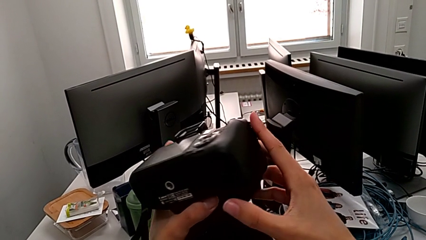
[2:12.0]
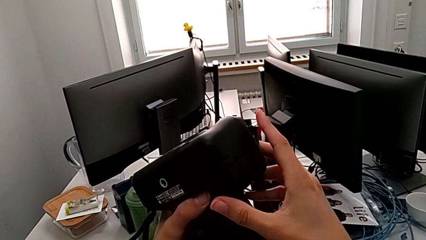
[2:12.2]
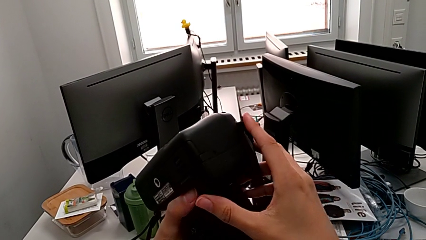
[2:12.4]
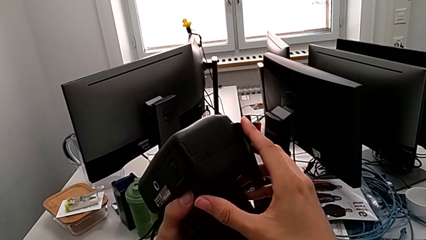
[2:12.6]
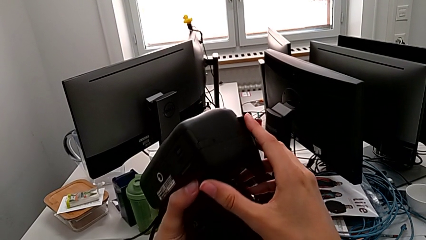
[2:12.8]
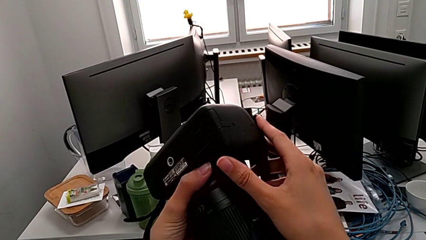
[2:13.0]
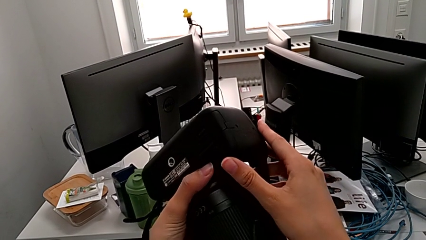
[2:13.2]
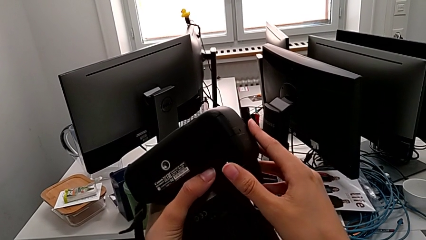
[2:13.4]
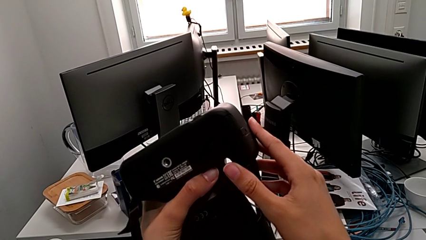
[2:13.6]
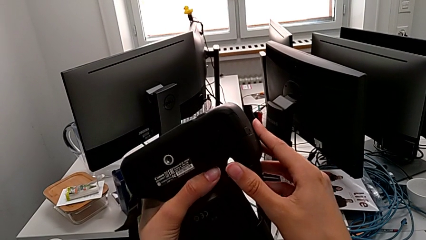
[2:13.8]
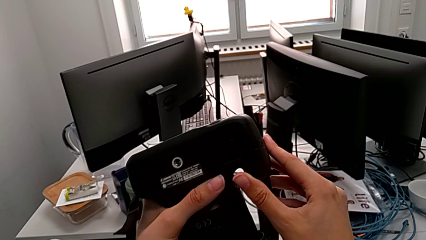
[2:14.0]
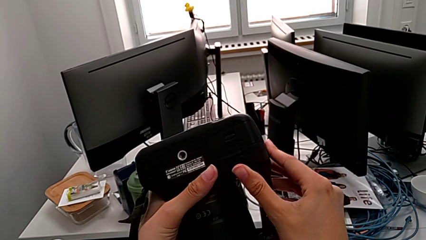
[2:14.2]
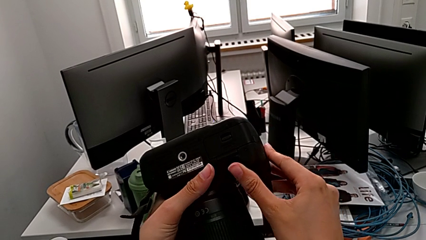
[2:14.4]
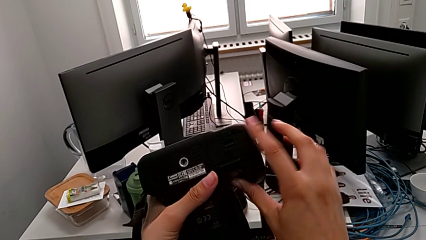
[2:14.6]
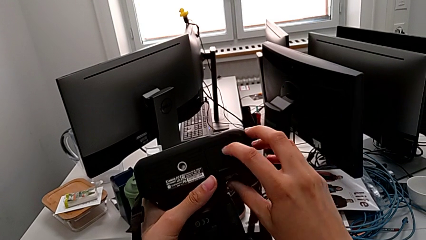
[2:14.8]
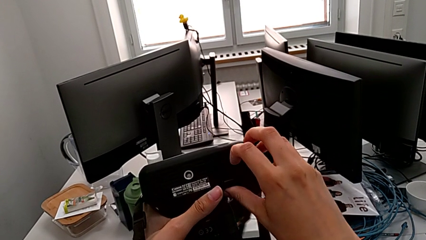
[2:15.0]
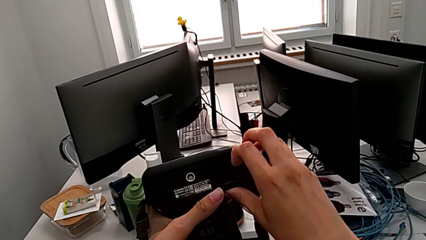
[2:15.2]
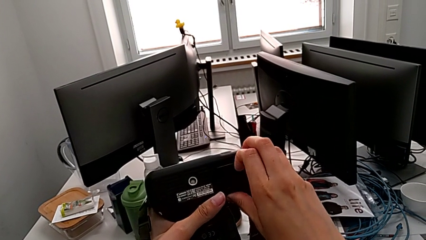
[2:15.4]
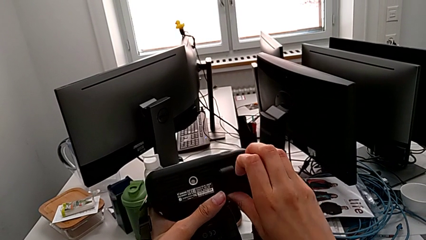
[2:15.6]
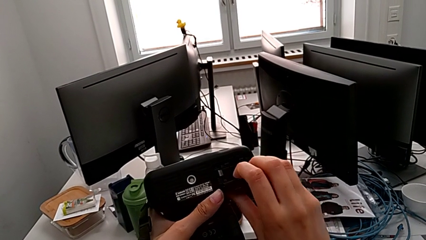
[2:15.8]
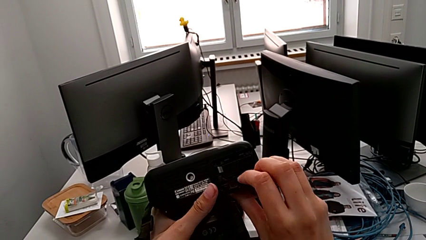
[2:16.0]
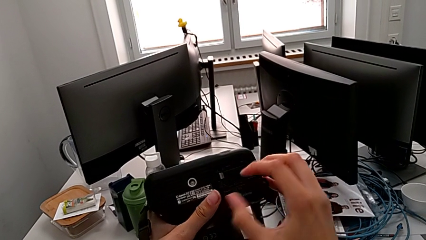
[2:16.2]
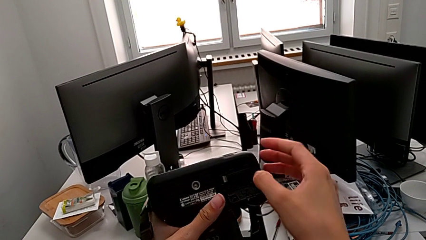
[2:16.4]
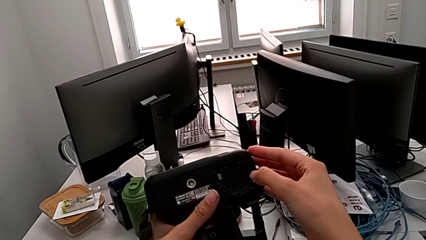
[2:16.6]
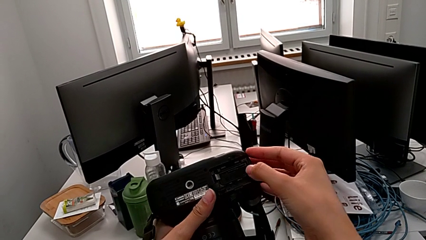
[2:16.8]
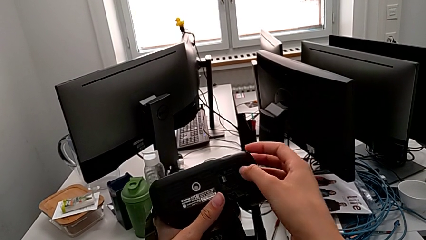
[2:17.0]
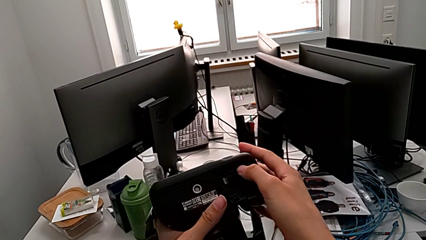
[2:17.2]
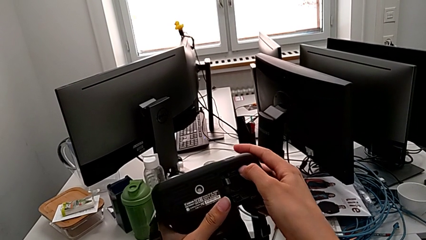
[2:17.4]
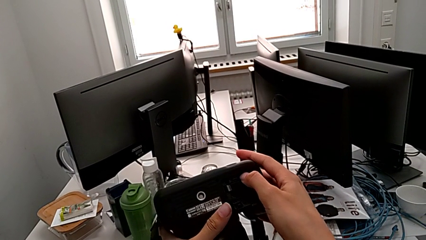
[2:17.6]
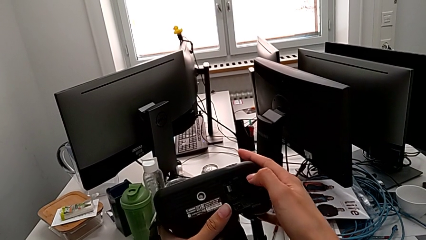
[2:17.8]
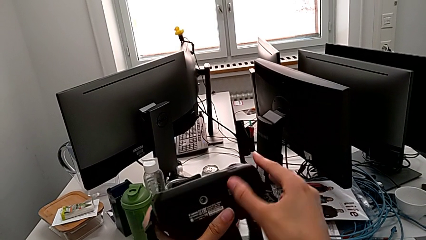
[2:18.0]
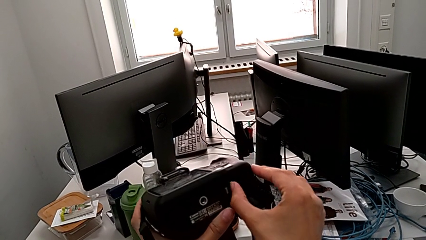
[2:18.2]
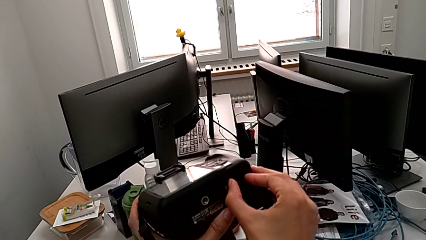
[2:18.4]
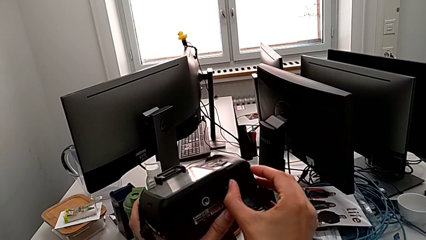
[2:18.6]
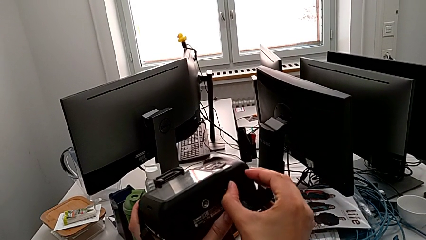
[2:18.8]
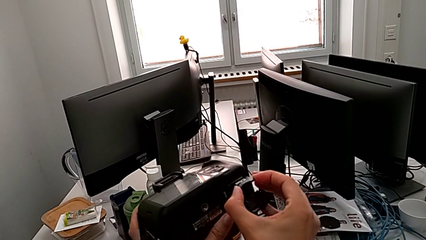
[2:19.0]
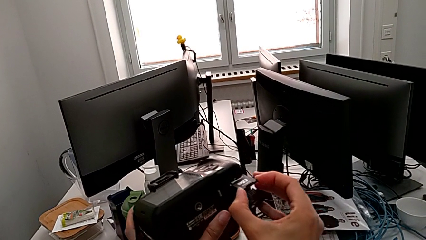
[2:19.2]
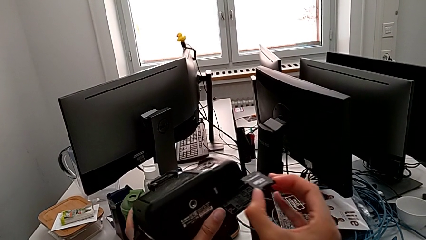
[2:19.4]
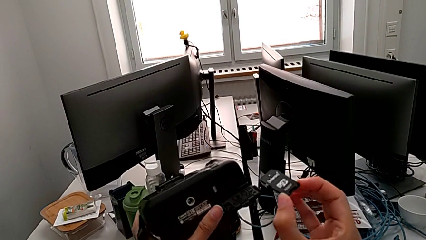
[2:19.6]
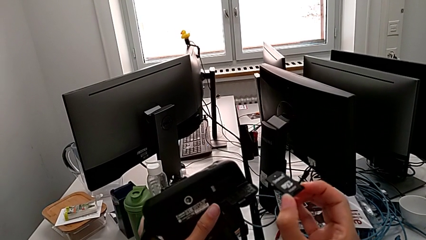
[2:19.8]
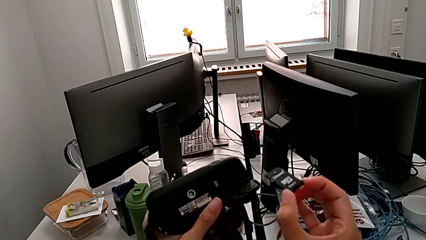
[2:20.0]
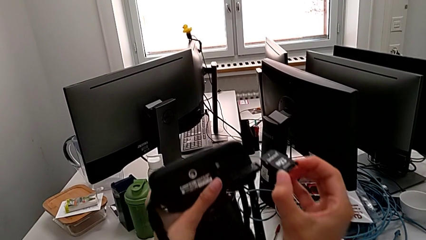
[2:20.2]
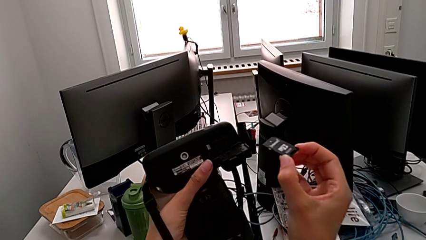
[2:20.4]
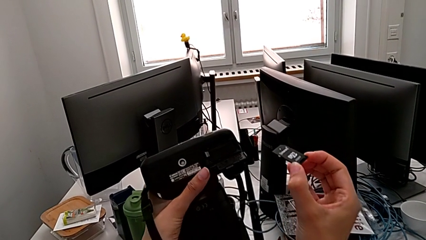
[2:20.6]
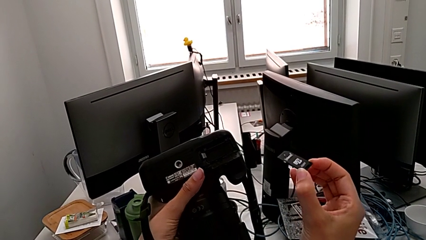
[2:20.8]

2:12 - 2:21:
The camera wearer removes the SD card of the DSLR. They inspect the DSLR, grab the battery door, open it, press the SD card, grab it and withdraw it.

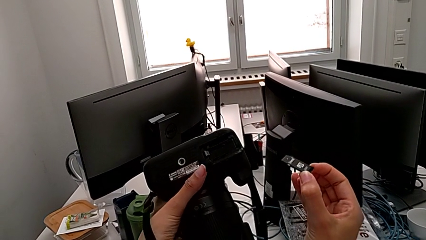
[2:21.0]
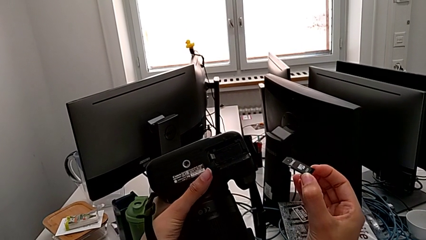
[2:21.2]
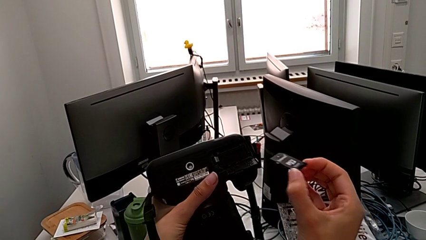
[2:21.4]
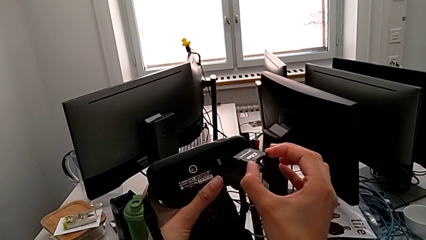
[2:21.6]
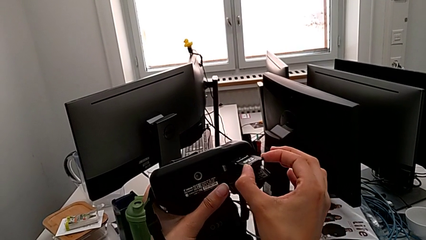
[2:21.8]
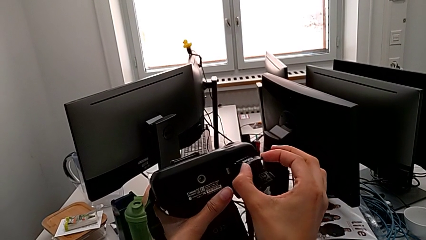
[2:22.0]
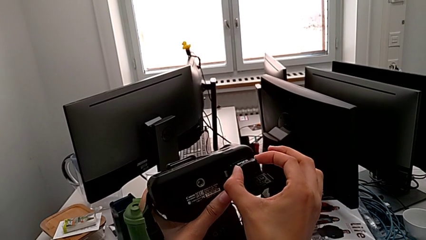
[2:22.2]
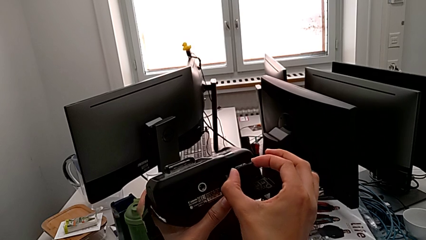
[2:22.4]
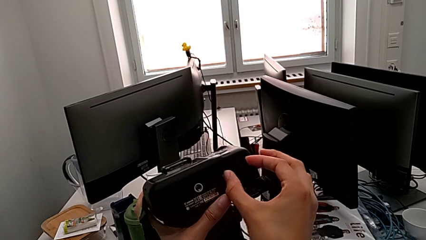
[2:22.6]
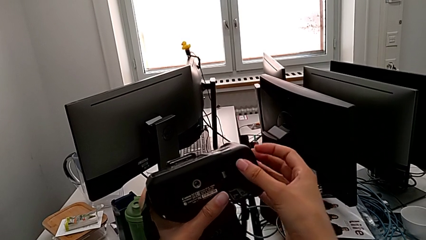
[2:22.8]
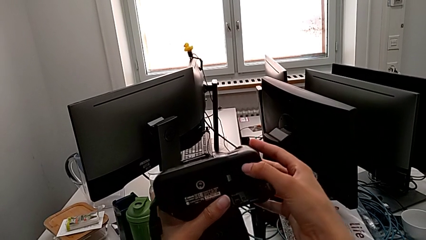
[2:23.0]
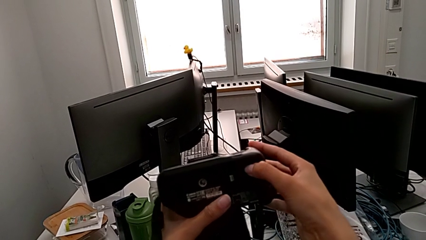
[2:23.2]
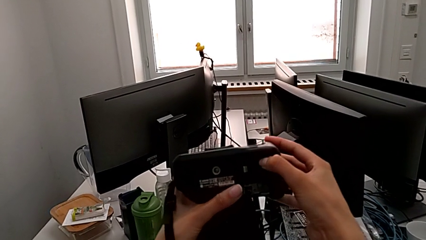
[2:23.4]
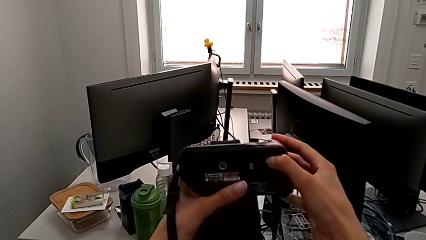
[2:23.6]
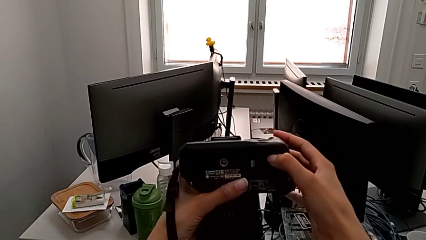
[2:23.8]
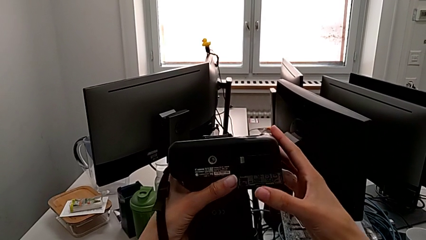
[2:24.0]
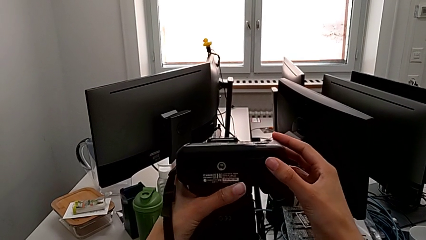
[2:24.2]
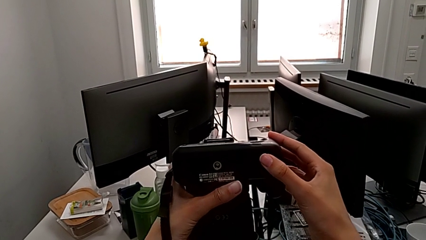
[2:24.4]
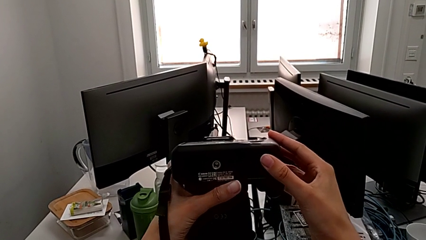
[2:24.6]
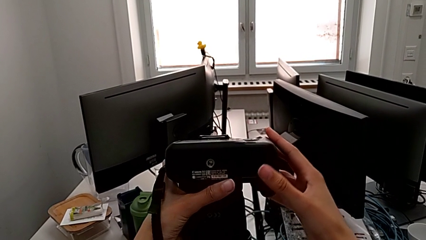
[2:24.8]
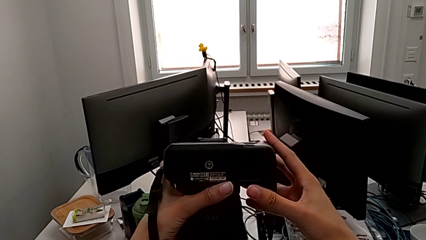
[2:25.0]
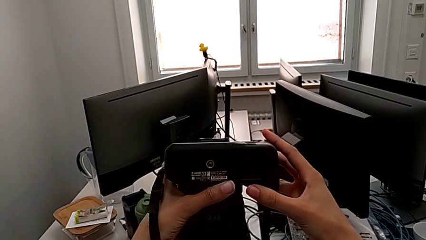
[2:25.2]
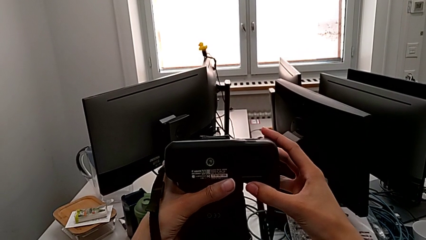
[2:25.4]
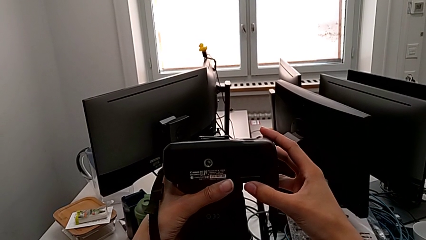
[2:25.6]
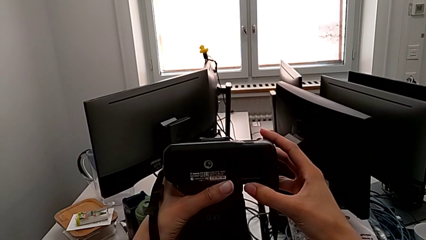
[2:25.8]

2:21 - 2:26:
The camera wearer inserts the SD card into the DSLR. They insert the SD card, press it and close the battery door.
